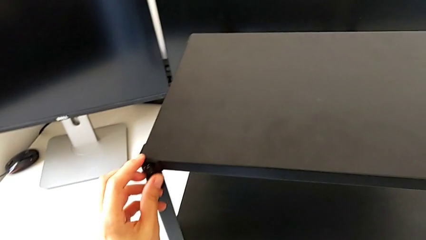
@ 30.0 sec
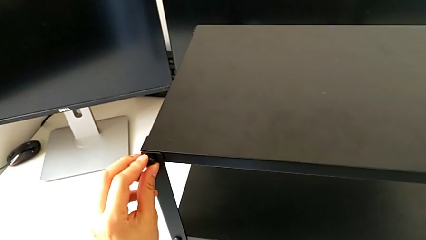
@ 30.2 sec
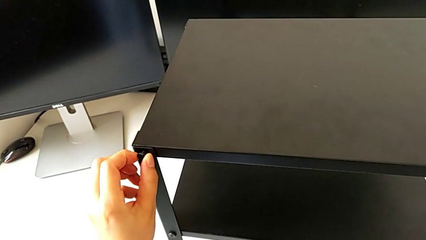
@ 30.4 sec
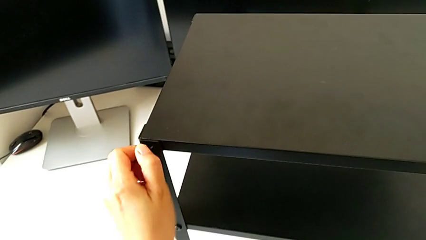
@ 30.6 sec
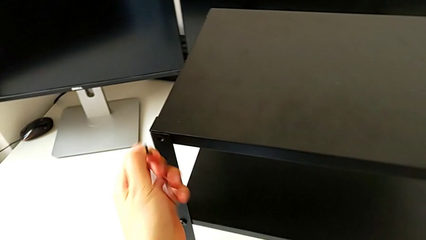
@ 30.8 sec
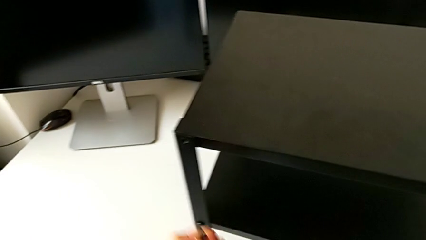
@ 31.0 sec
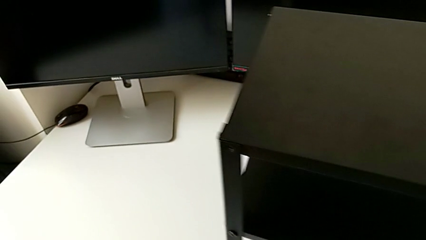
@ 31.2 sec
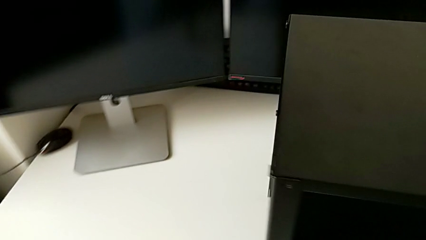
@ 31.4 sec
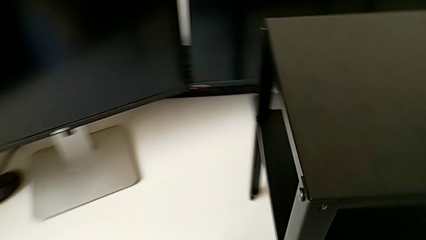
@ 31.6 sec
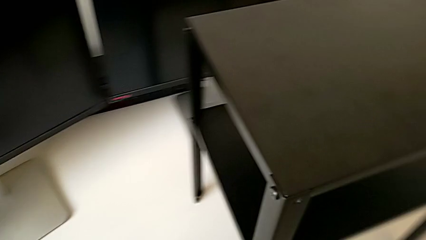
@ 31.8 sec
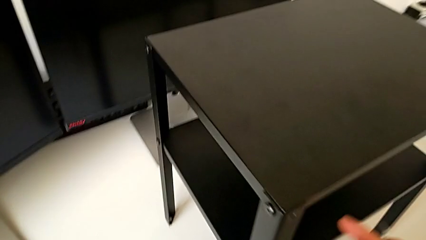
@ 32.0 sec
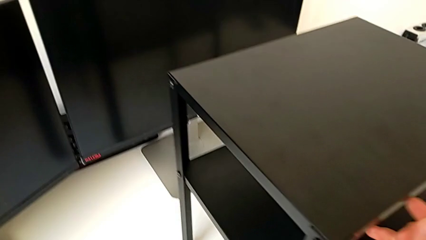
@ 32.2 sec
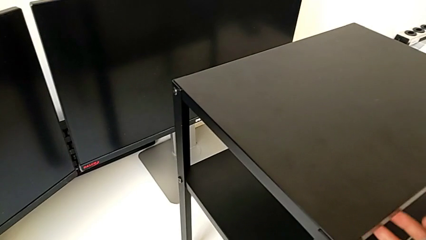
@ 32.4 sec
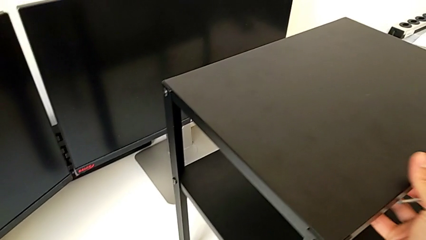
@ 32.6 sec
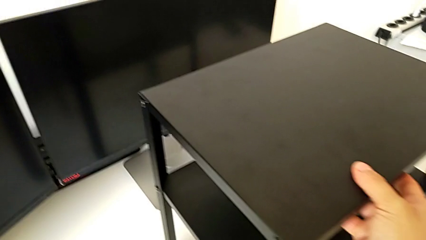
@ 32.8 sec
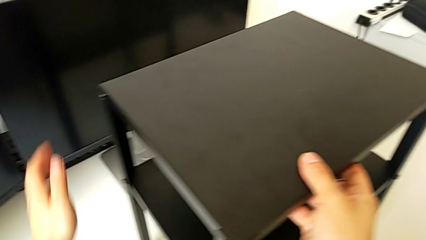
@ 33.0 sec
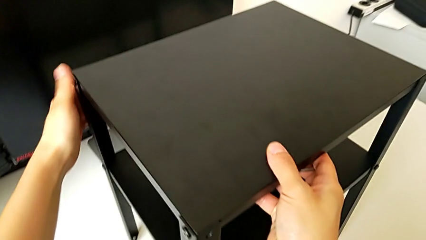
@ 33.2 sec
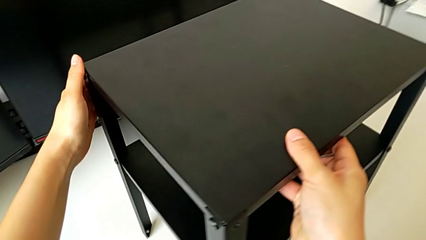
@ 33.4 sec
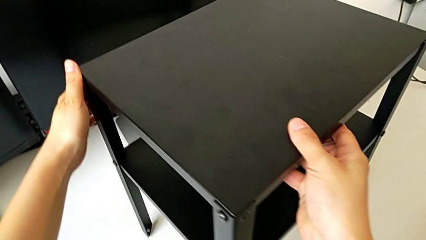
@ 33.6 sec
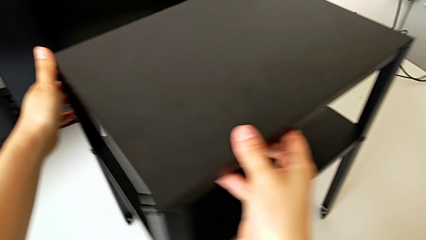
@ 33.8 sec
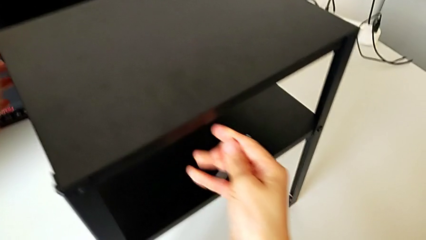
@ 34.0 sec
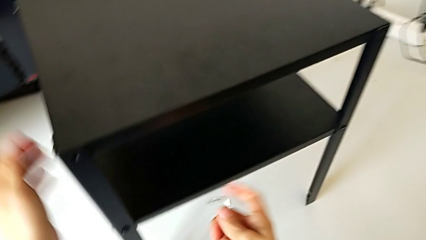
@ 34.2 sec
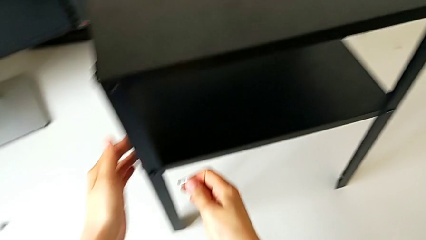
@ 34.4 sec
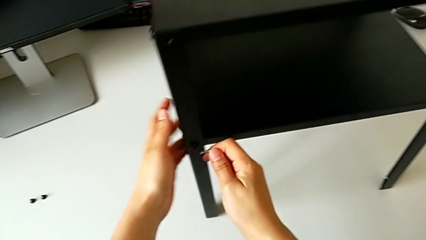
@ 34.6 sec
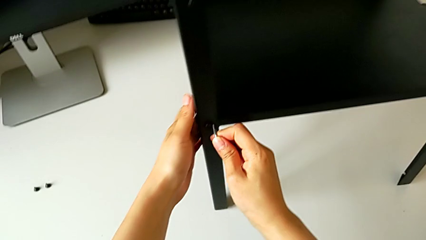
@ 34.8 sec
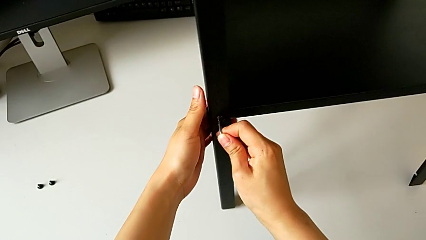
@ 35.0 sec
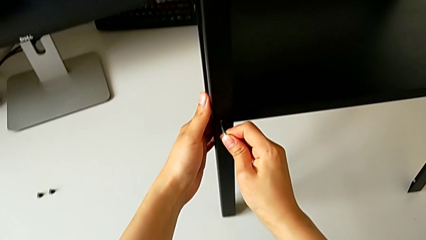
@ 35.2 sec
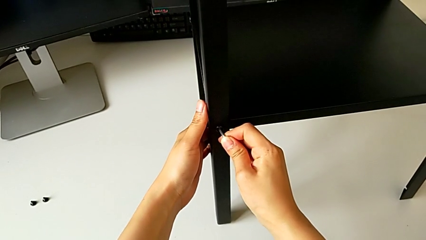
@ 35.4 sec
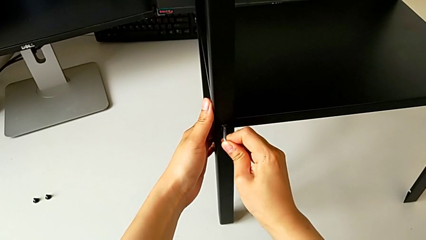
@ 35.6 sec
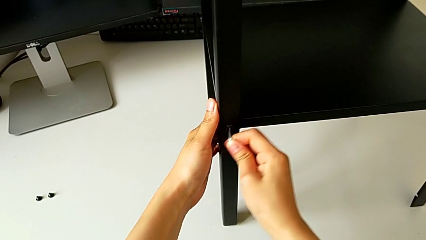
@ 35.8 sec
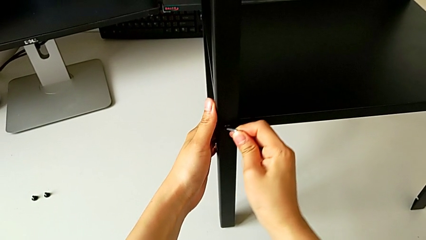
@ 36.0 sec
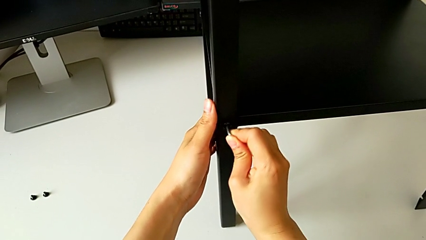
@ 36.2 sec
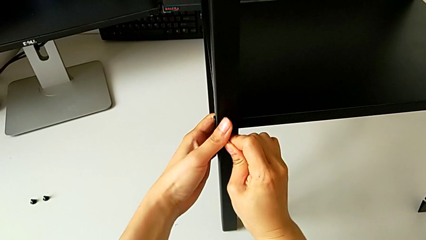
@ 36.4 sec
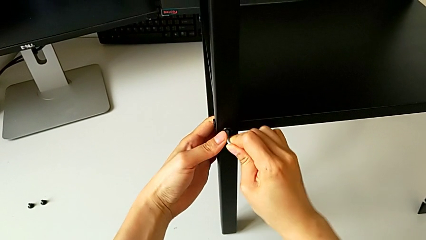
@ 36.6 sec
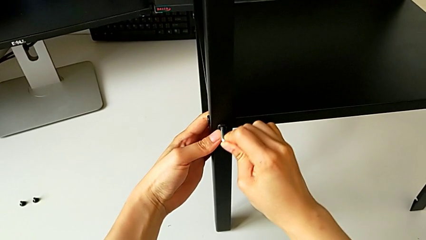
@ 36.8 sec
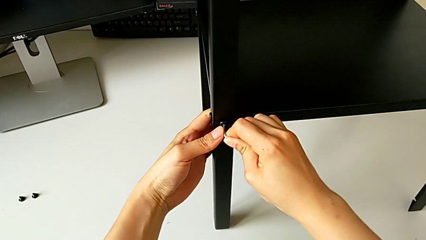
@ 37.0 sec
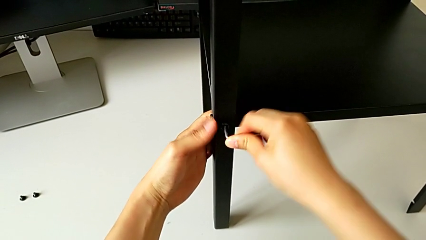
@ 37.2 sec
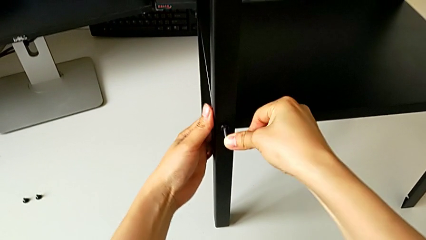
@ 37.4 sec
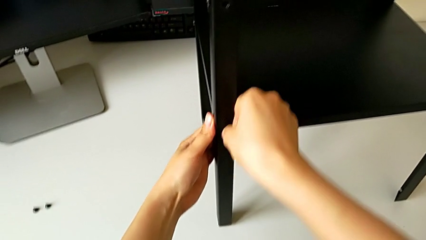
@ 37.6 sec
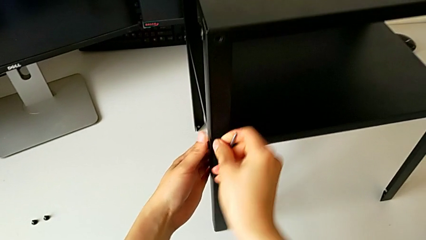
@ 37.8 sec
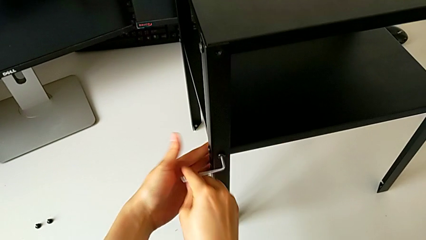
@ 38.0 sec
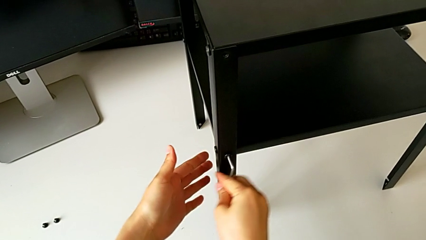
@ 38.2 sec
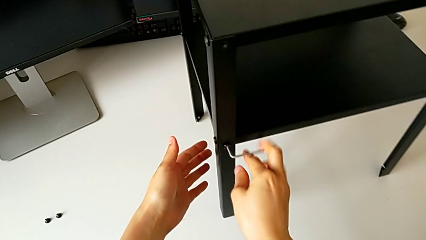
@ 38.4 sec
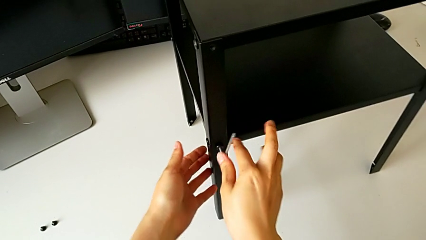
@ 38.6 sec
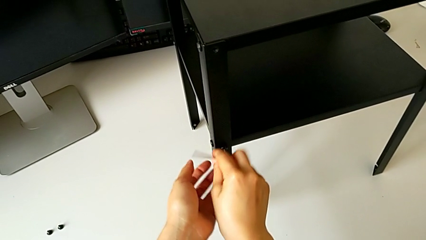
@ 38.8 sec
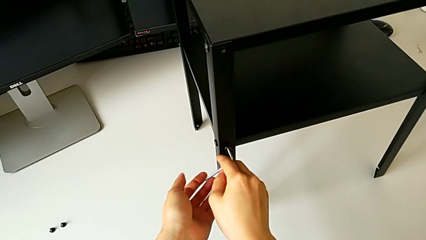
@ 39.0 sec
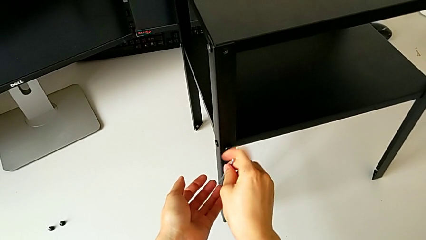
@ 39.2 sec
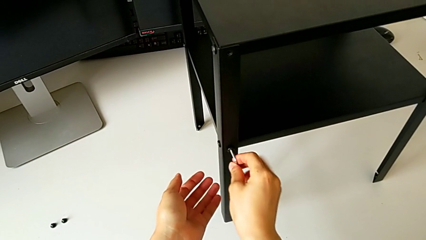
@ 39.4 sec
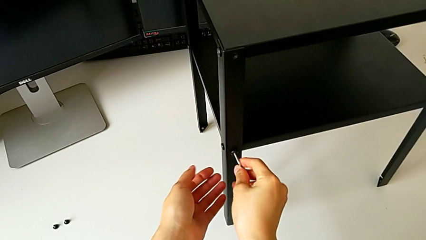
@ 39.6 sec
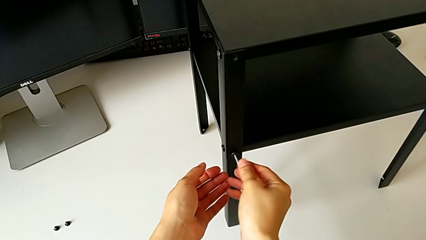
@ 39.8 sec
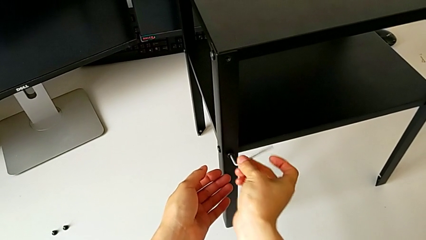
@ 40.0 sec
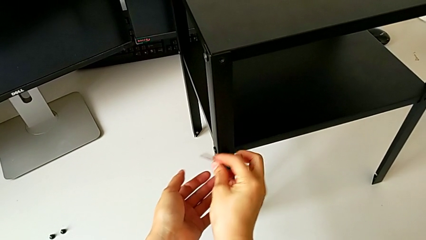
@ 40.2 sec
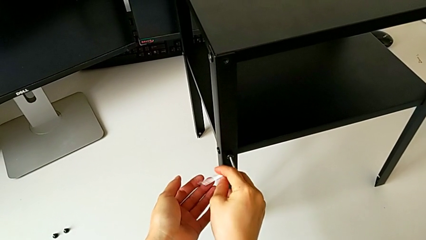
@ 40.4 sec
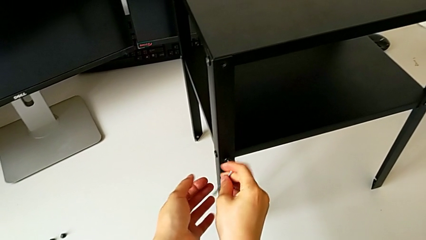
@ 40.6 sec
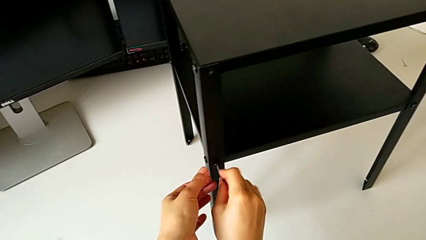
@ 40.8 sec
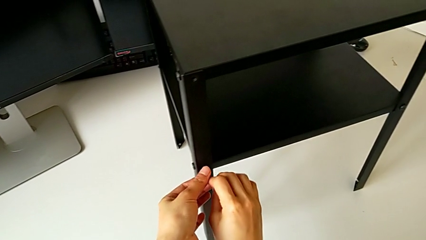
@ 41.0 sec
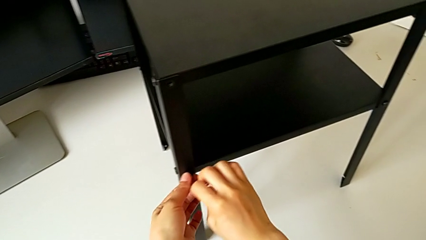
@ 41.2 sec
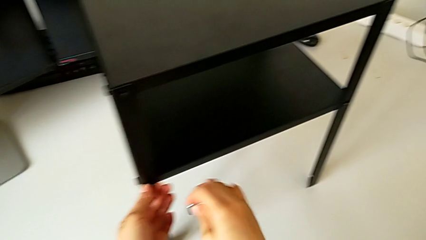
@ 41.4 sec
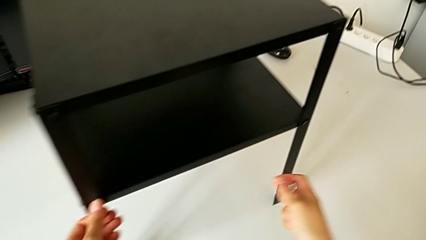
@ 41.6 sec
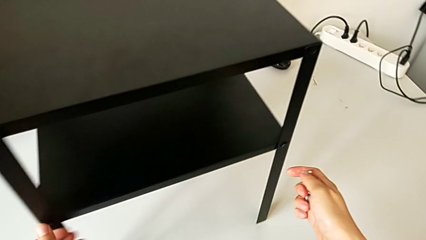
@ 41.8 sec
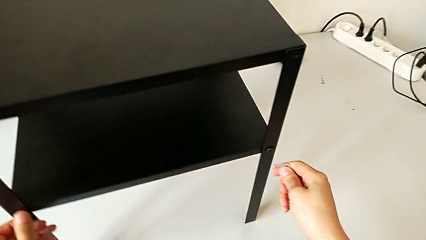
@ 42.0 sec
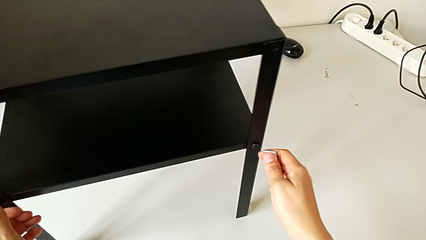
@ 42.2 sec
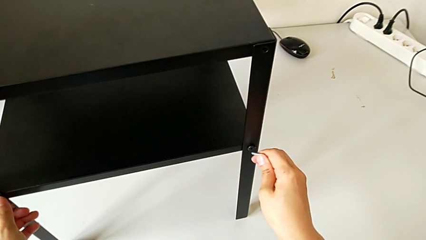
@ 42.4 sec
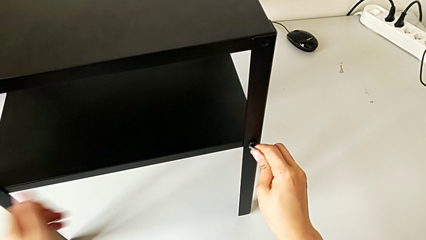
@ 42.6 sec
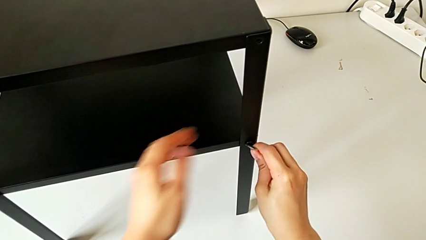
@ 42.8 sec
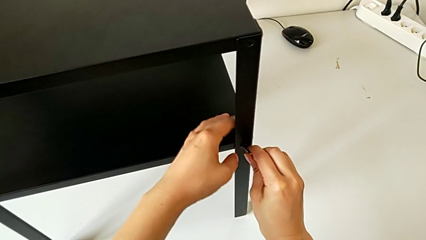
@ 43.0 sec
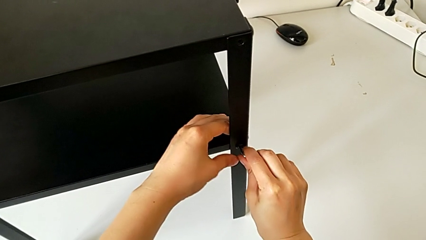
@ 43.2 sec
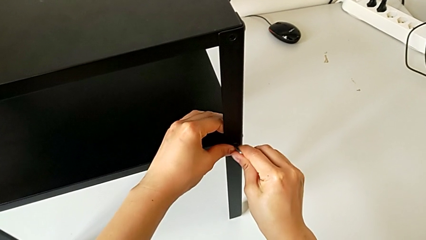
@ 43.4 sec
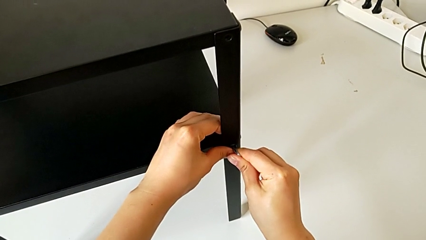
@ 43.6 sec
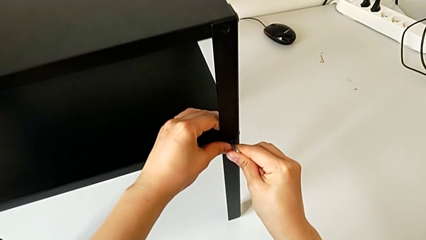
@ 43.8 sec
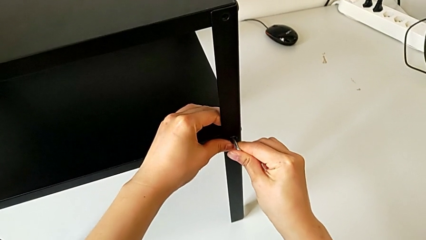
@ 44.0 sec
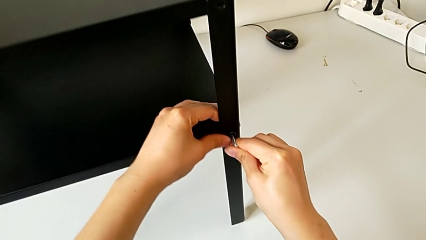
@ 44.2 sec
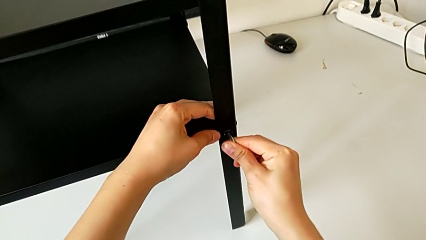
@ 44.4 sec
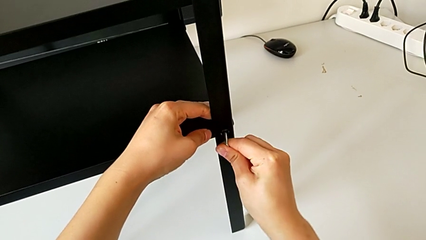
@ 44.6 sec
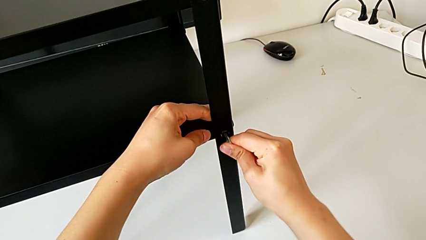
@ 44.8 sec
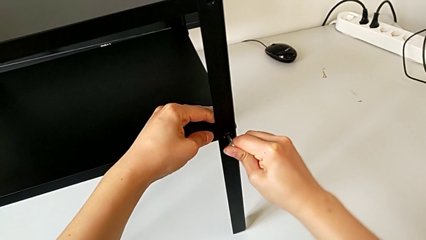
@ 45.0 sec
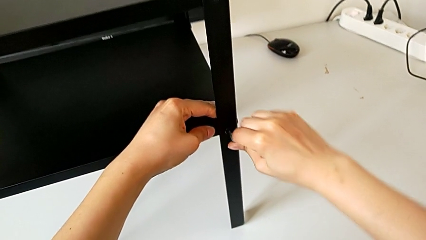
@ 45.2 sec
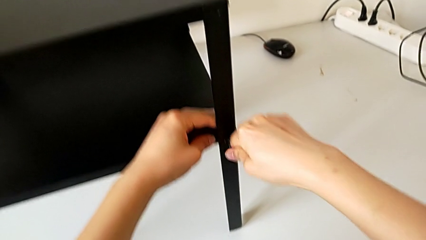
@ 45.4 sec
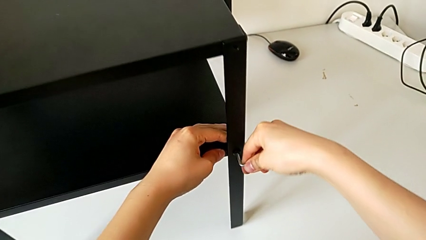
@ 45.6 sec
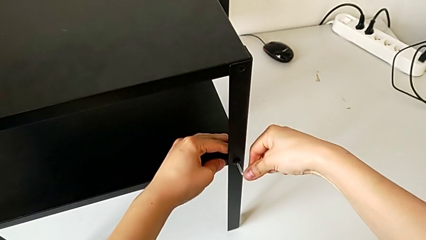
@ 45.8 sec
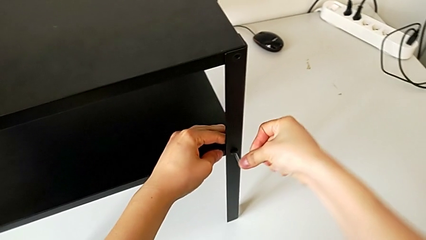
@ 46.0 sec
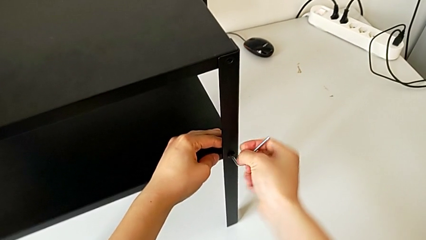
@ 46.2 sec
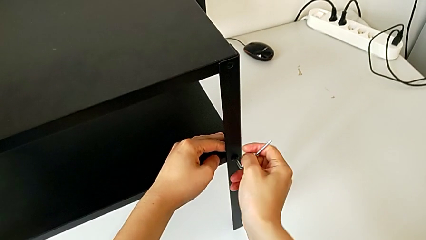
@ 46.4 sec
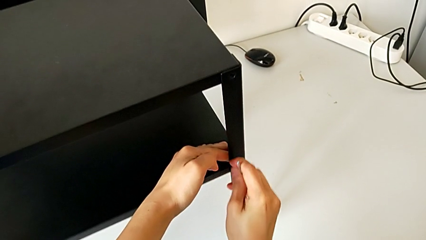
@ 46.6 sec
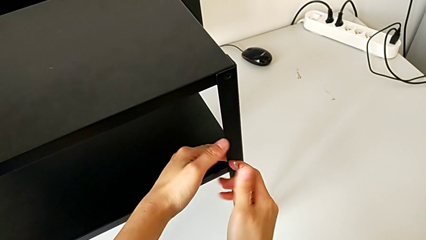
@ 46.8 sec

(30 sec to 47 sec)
The camera wearer is unscrewing the hex socket head on the first side of the table. They withdraw the hex socket head, slide the nightstand, insert the Allen wrench, unscrew the hex socket head, insert the Allen wrench and begin to unscrew the hex socket head.
